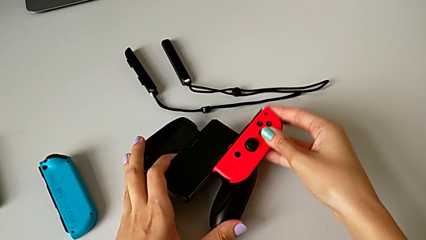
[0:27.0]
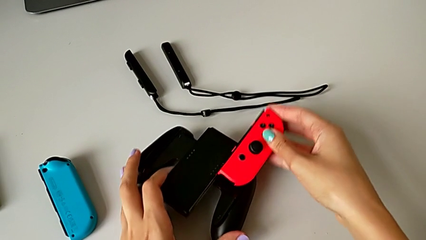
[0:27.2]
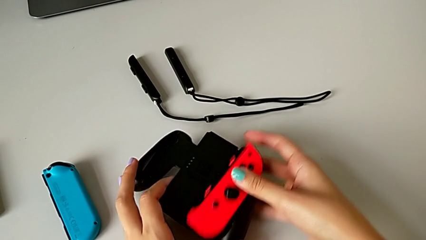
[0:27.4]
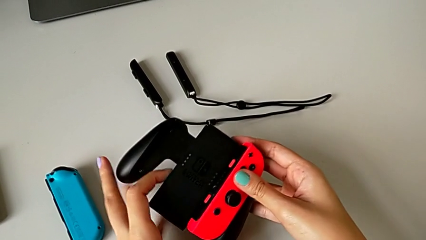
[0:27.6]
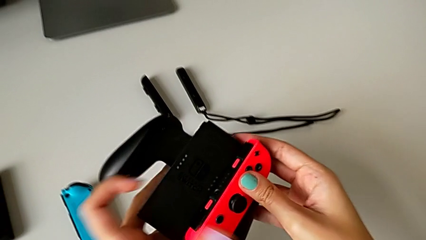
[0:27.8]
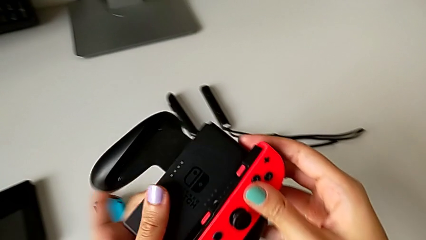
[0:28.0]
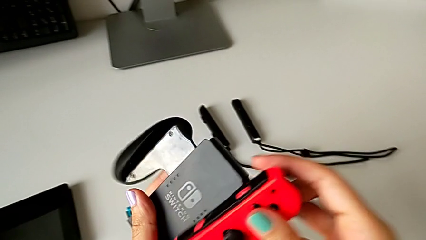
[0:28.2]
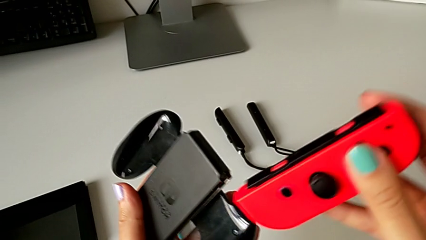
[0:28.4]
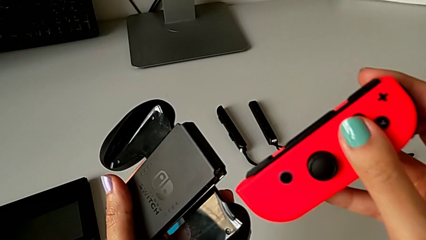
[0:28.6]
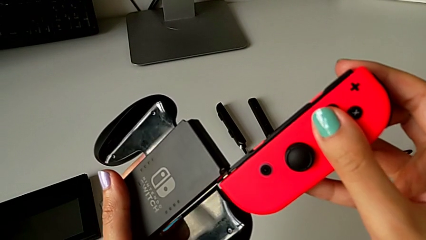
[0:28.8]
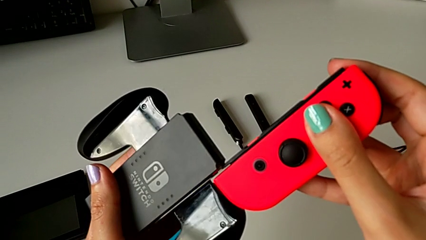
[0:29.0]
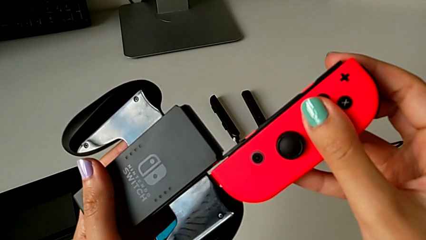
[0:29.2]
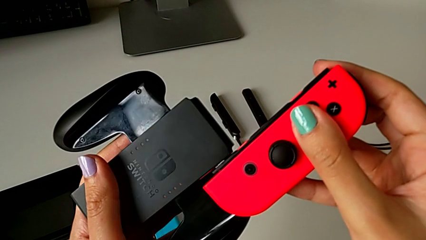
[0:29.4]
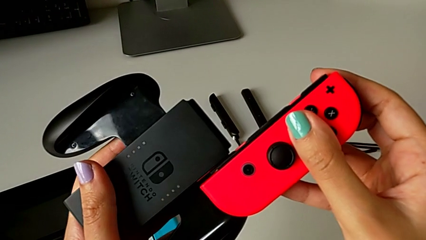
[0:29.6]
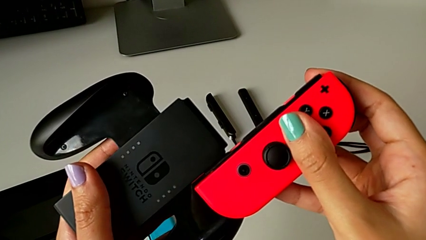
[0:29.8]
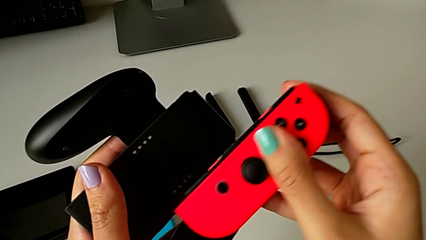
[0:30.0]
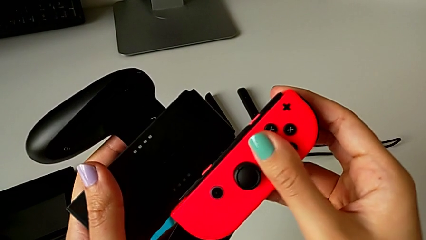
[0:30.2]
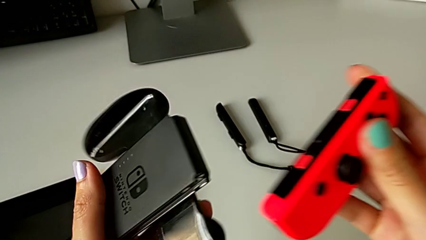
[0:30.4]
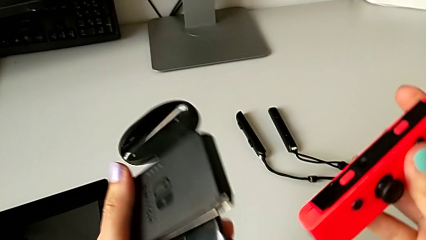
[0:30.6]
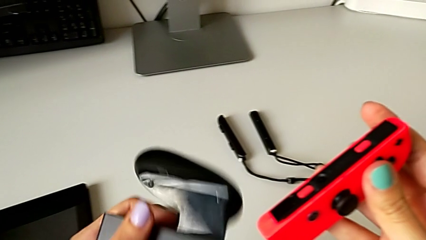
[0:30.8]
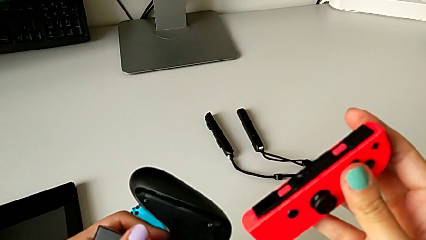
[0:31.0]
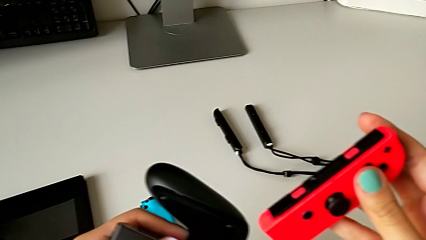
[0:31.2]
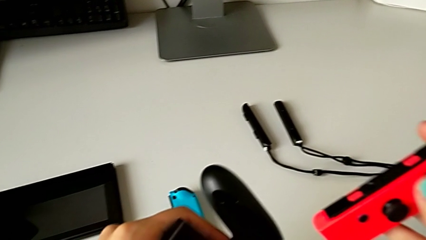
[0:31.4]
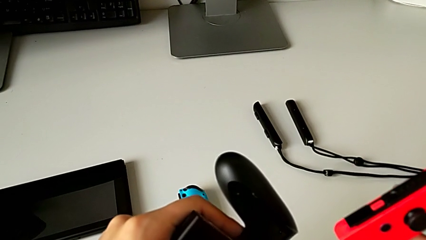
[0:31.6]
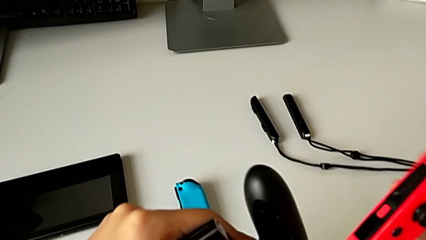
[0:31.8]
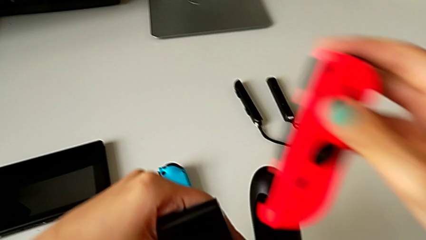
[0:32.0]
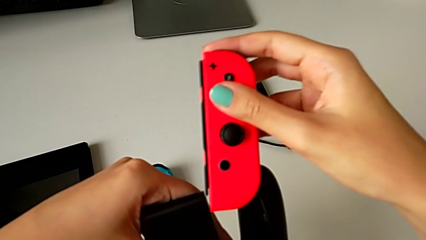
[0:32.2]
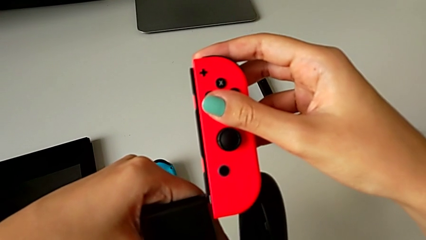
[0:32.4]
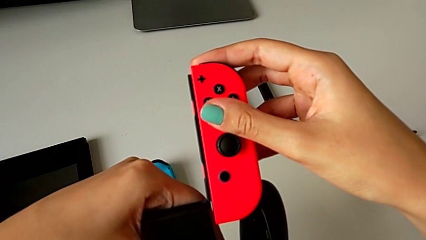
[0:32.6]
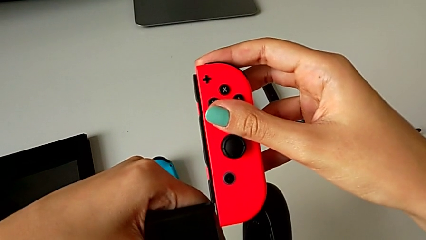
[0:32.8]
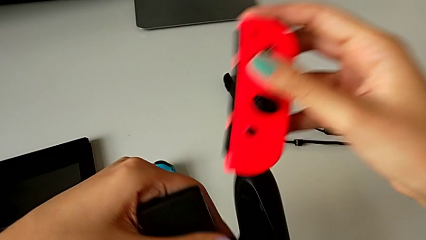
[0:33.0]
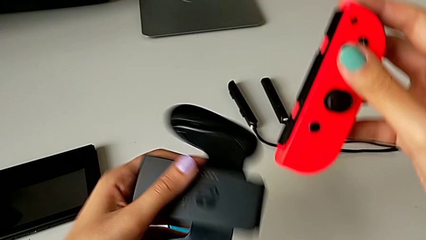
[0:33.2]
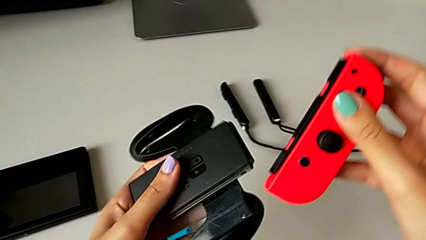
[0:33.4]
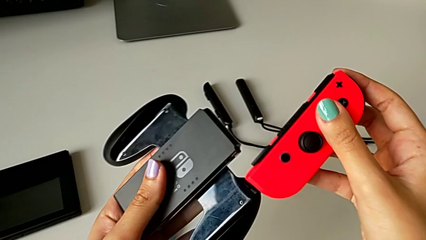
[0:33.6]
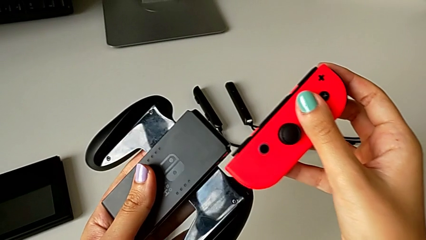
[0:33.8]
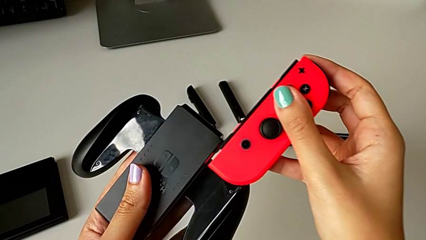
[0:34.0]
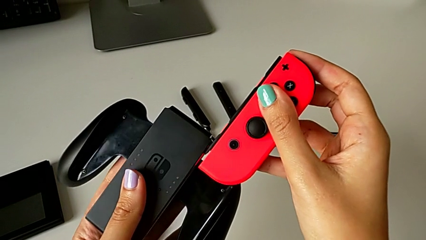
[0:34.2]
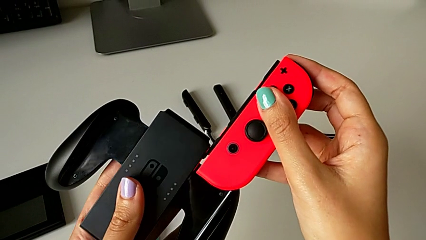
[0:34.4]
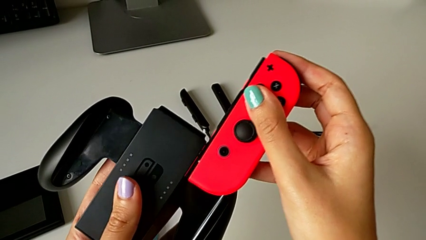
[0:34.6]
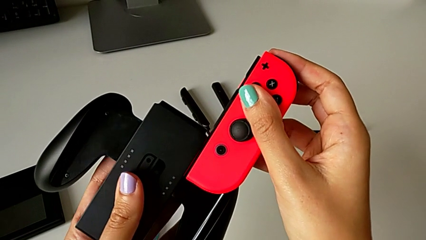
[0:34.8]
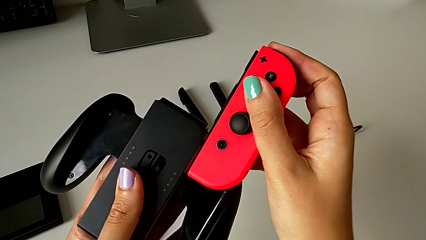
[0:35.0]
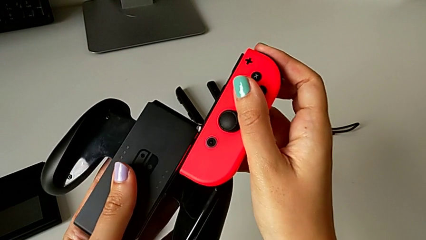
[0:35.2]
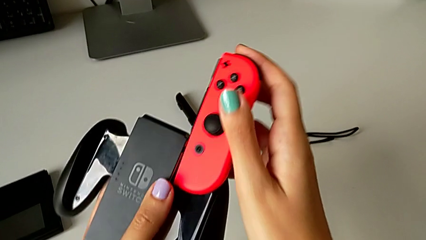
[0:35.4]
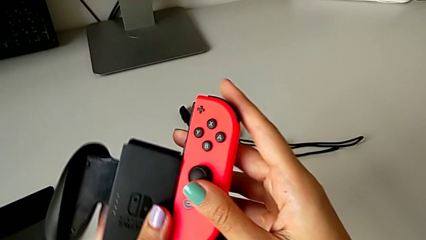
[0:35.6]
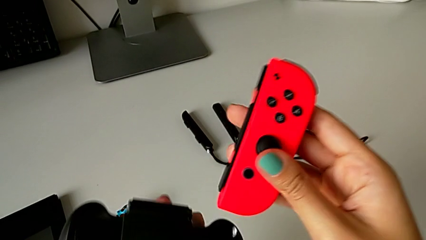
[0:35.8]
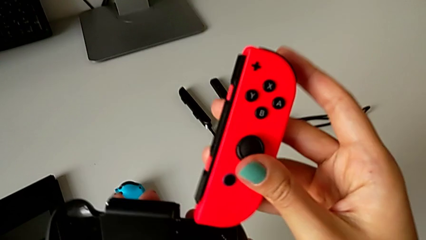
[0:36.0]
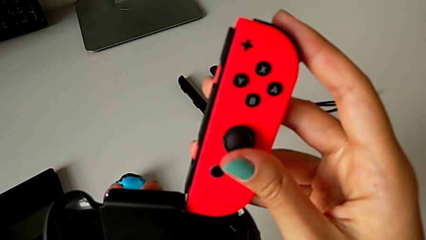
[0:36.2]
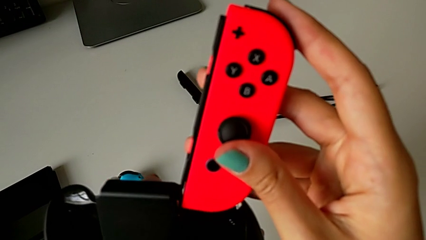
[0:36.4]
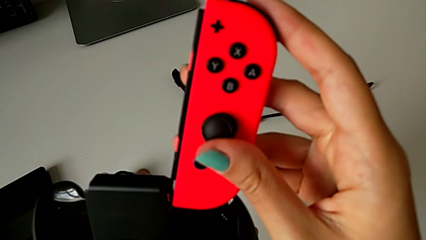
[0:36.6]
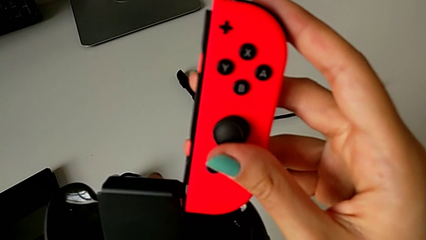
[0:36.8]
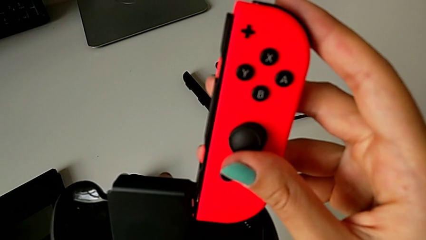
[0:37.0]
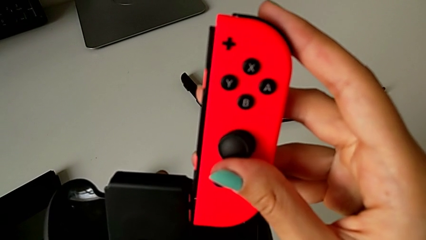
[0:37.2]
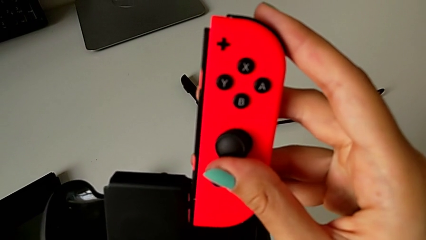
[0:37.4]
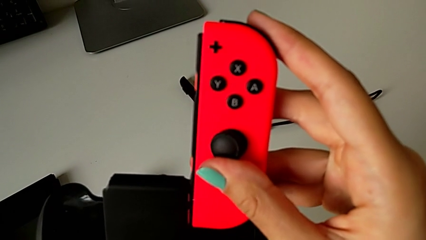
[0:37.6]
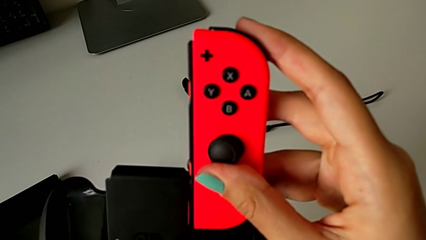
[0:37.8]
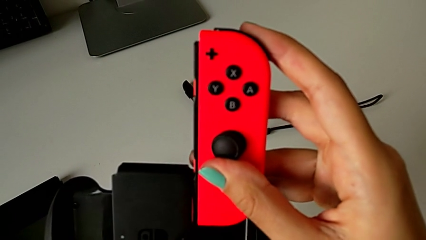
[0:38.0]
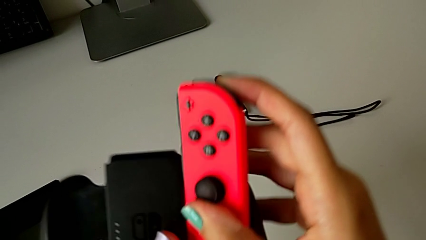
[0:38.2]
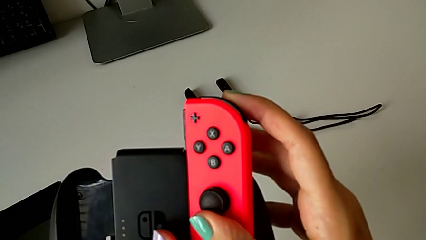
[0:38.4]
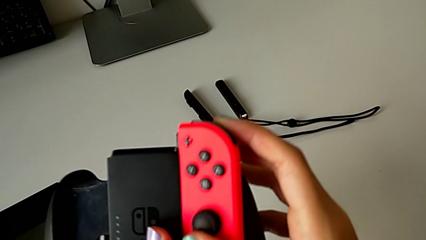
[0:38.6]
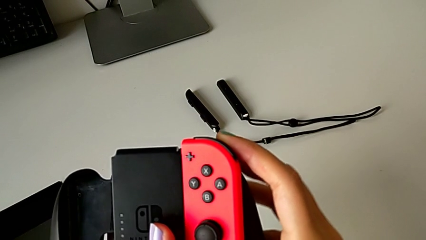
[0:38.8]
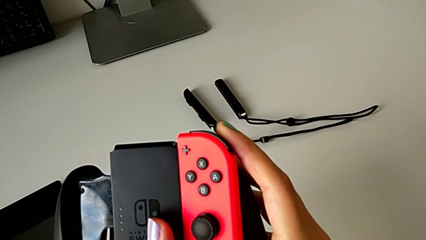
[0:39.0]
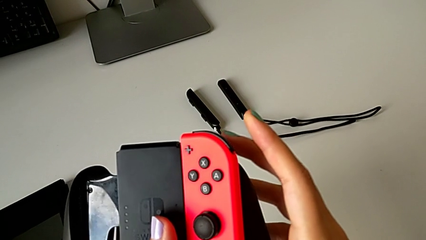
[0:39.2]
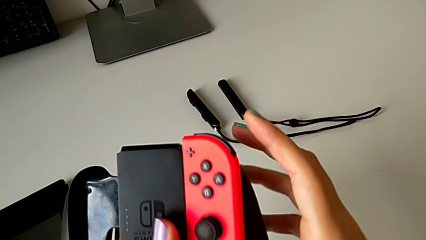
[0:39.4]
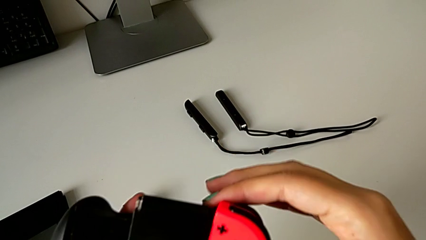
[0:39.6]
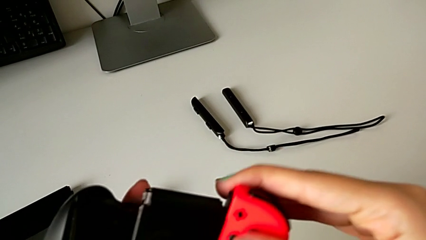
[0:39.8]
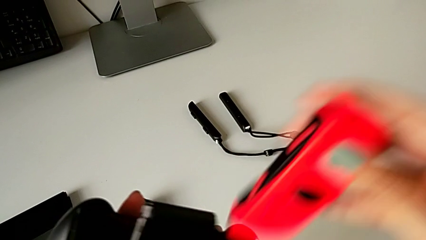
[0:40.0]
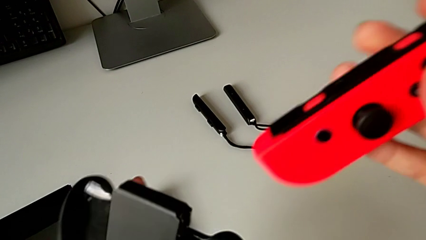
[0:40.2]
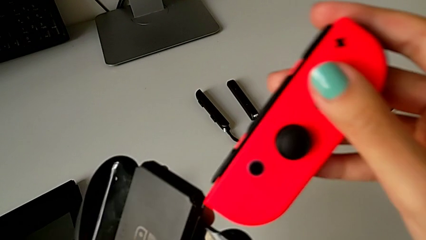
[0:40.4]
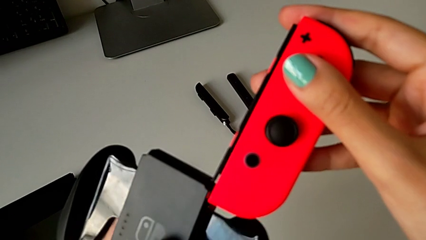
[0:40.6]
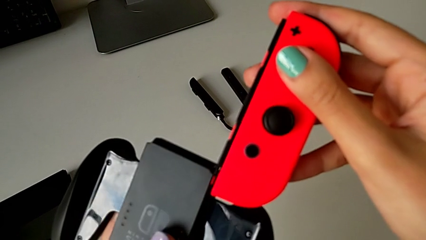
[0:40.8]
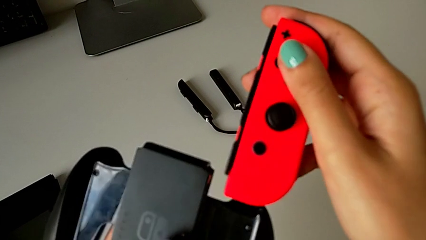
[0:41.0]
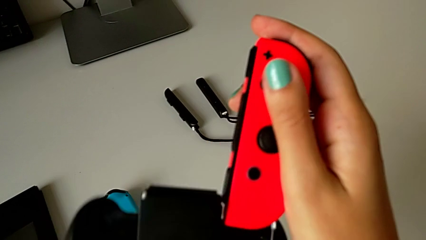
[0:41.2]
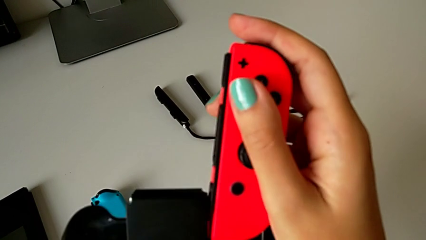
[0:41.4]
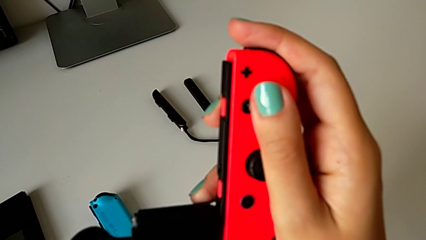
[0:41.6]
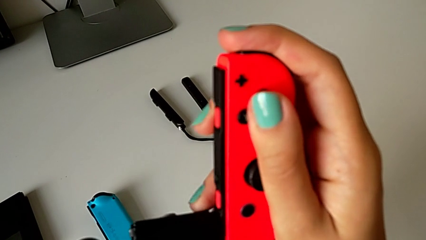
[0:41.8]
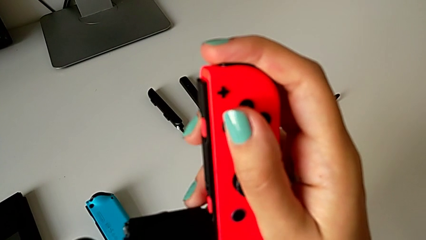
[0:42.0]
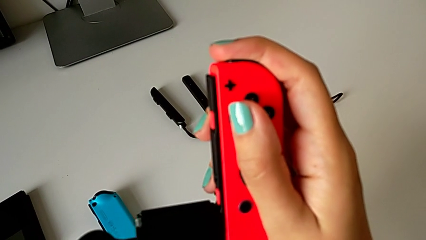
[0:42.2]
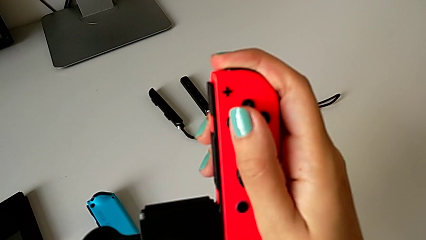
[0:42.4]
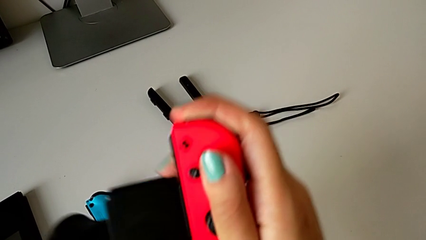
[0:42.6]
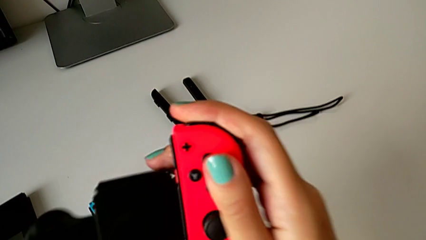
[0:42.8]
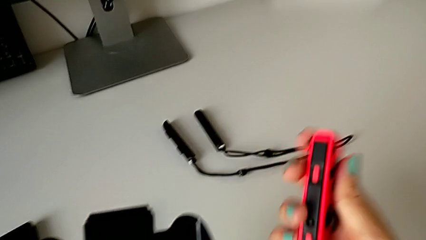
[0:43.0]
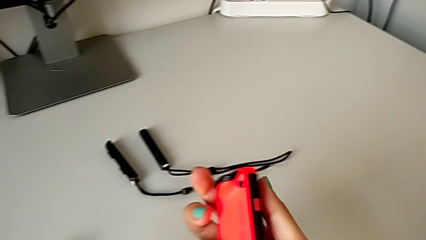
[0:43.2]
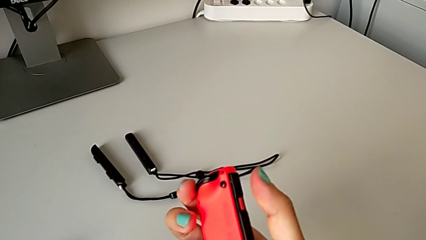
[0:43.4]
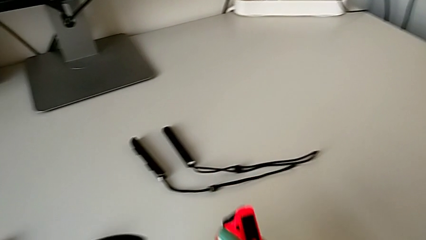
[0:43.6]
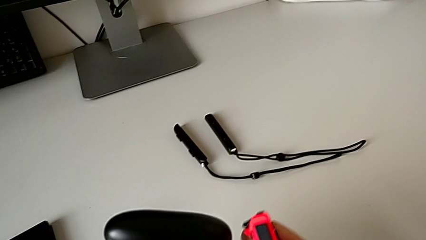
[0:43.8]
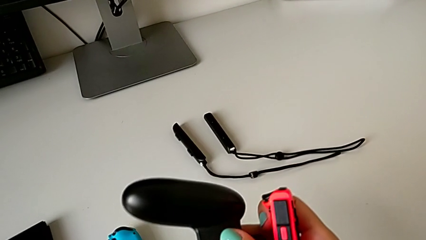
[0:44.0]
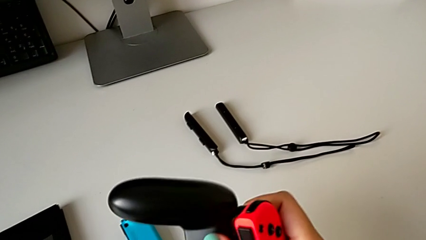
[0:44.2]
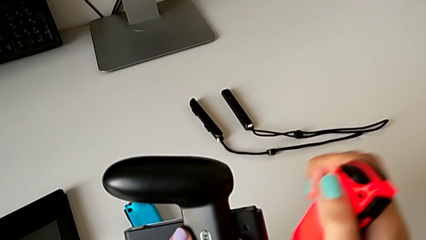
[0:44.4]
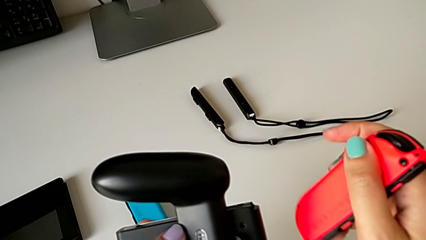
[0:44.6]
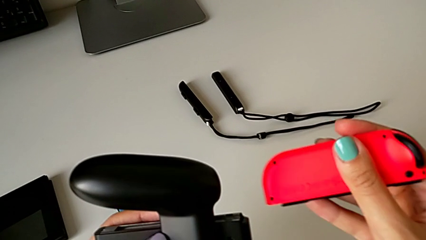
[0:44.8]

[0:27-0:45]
The camera wearer is exchanging the joy-con controllers from the handheld mode to the comfort grip. They lift the red Joy-Con controller, insert it, rotate the comfort grip, insert the red Joy-Con controller, rotate the comfort grip, insert the red Joy-Con controller, withdraw it, wrongly pull it, not inserting the joy-con controller well, and inspect it.
